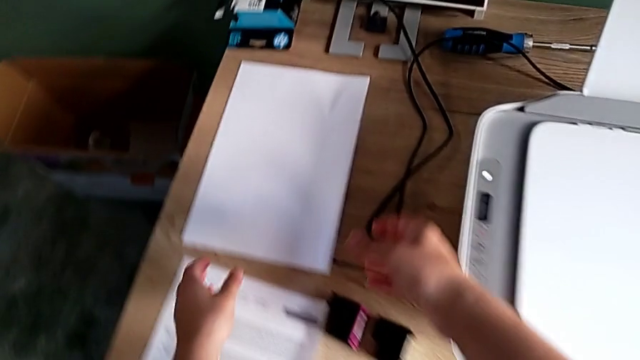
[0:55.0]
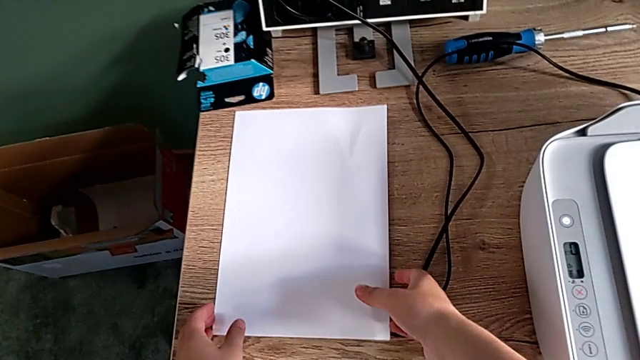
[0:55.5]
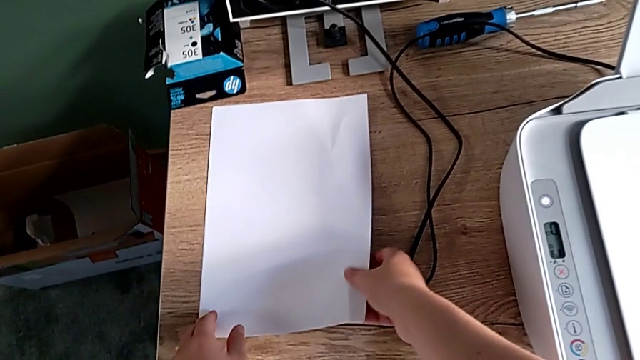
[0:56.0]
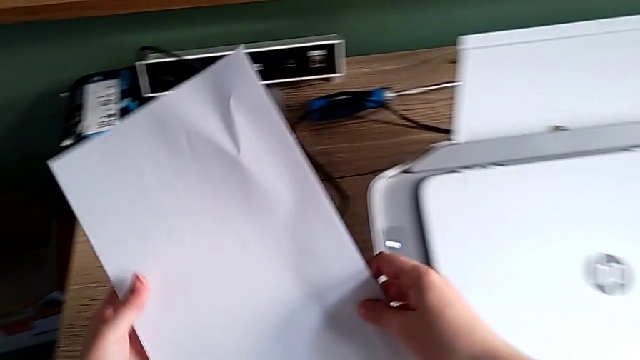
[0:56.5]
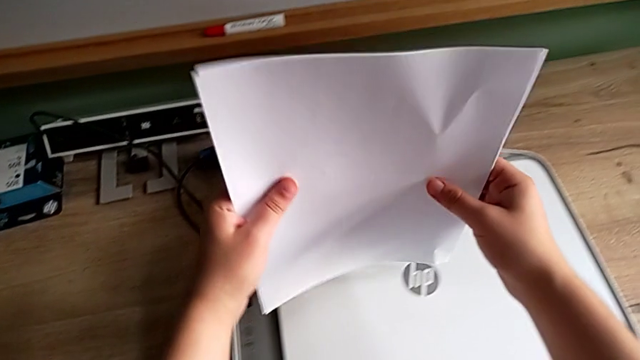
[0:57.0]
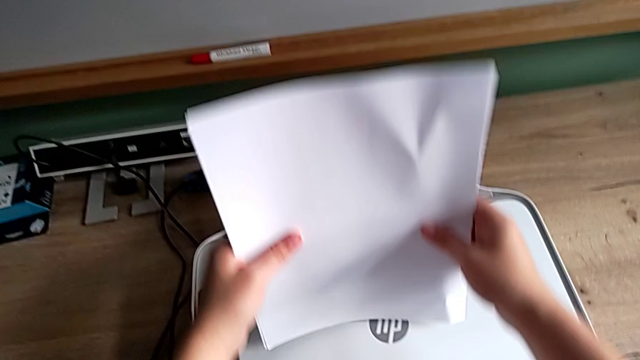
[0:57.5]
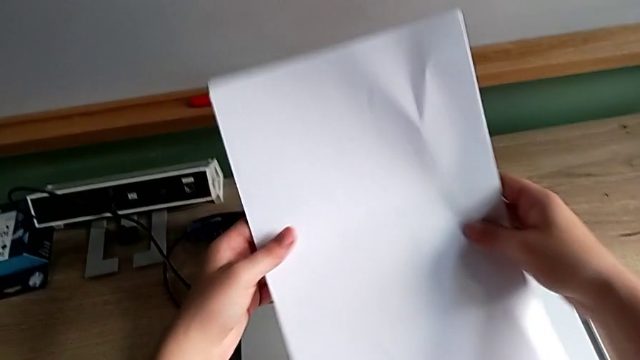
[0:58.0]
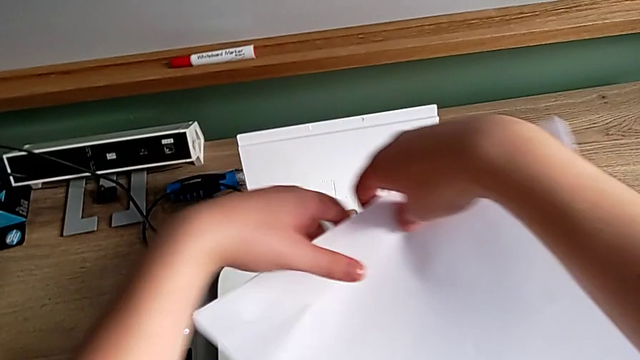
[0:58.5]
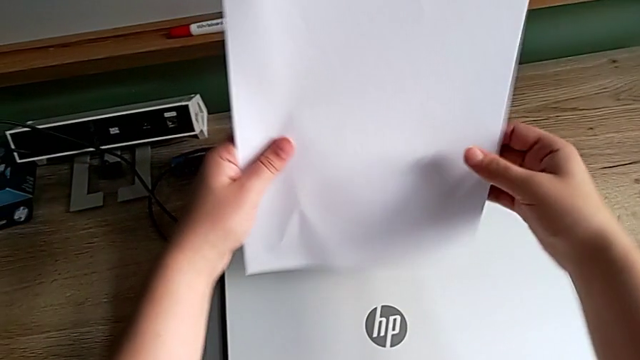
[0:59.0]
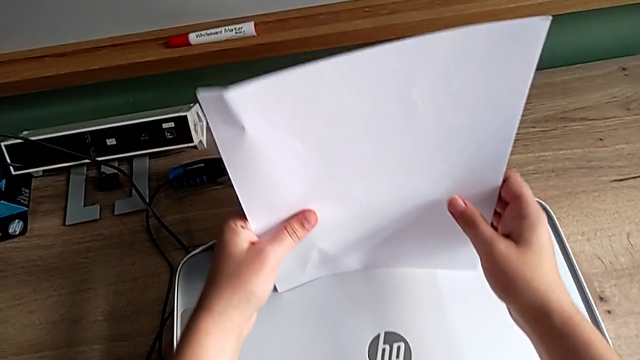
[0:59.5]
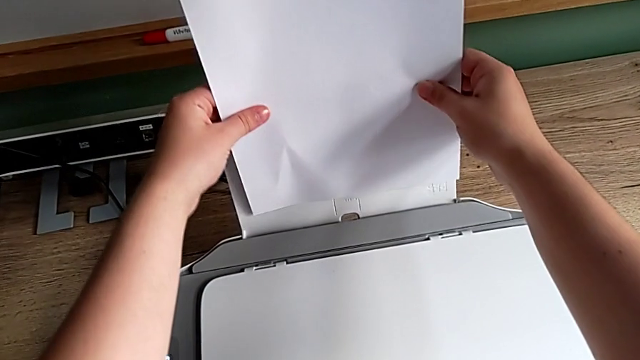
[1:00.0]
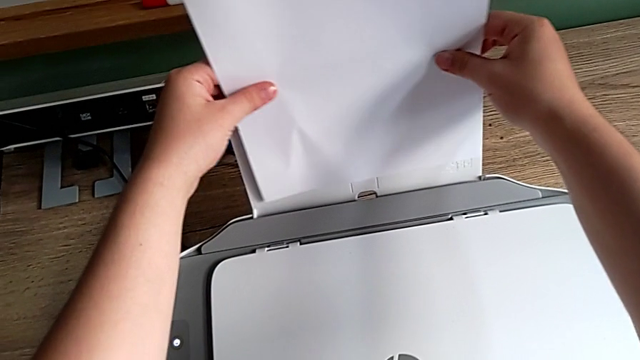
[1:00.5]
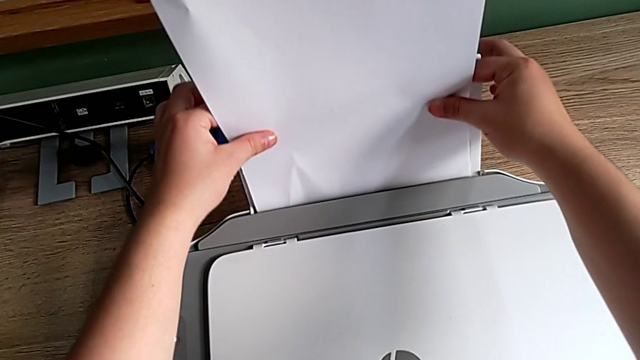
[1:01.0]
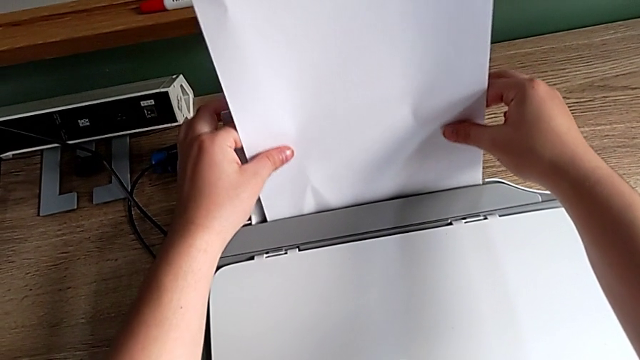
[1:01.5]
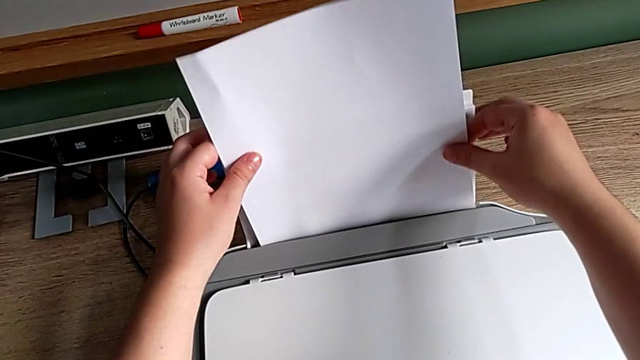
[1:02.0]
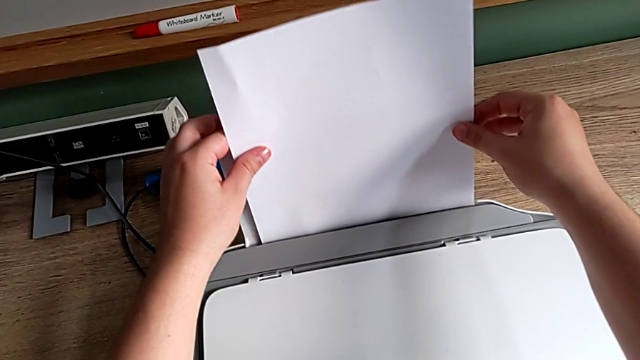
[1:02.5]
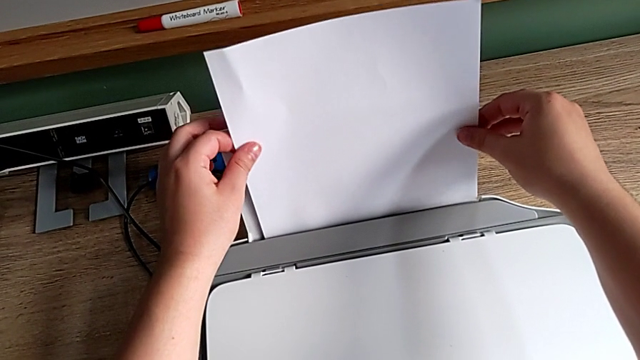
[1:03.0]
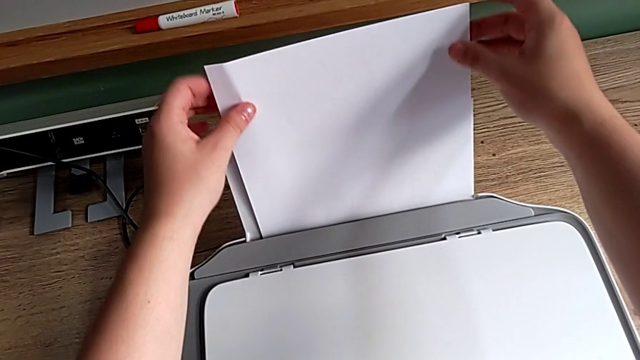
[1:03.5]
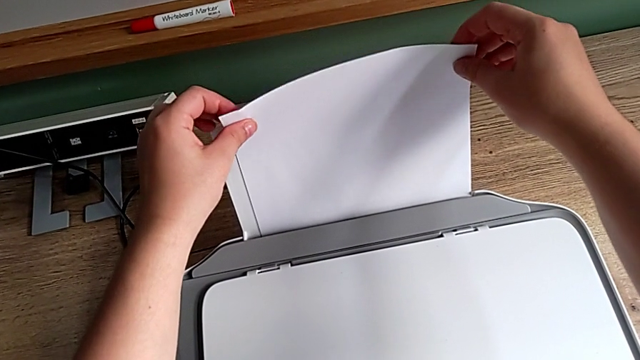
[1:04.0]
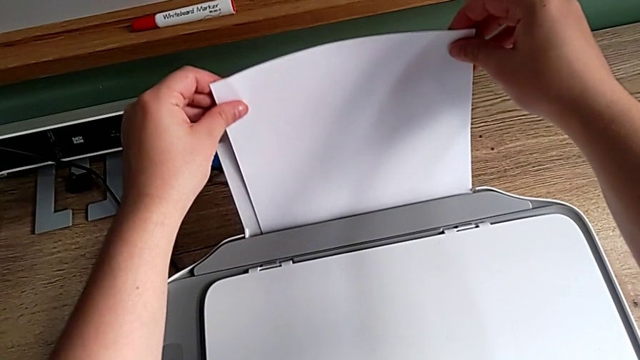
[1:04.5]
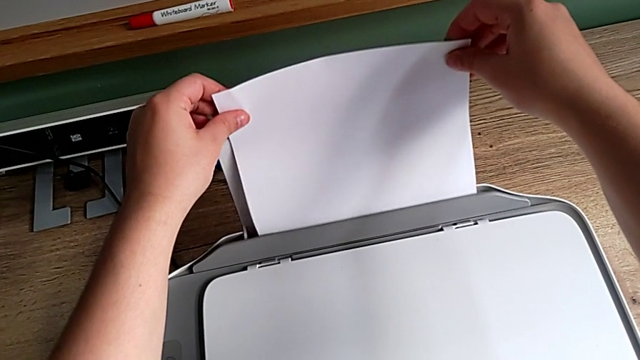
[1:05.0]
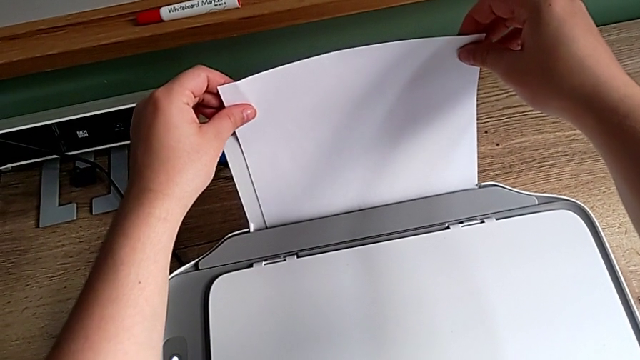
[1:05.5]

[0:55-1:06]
The camera wearer is loading a stack of papers into the printer. They lift the paper stack, flip it and load it.

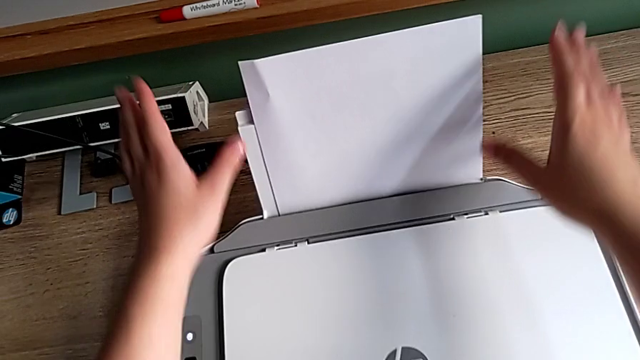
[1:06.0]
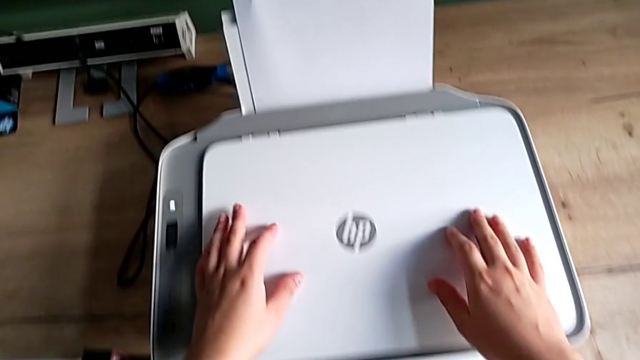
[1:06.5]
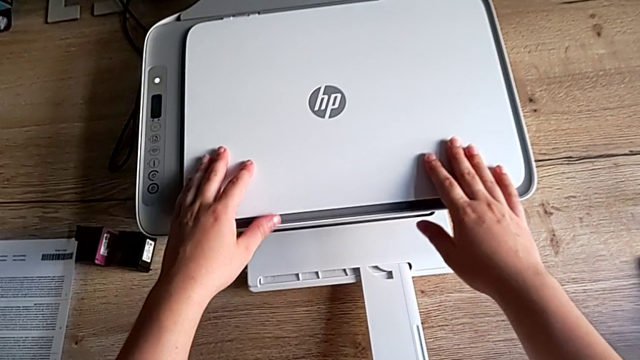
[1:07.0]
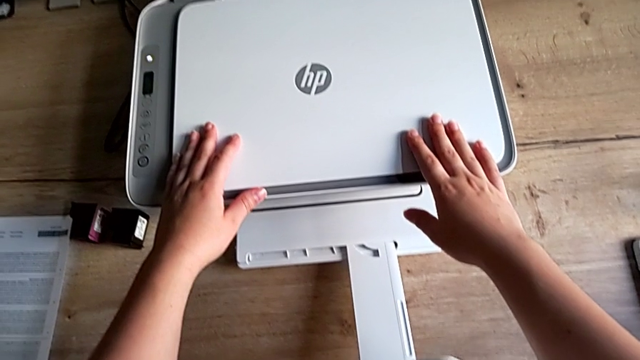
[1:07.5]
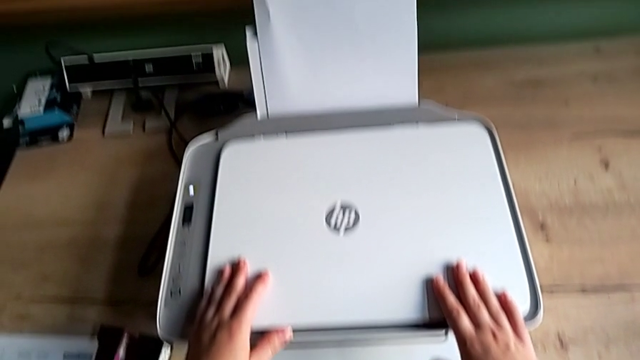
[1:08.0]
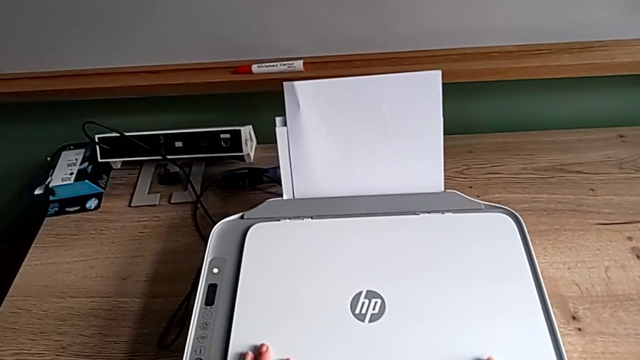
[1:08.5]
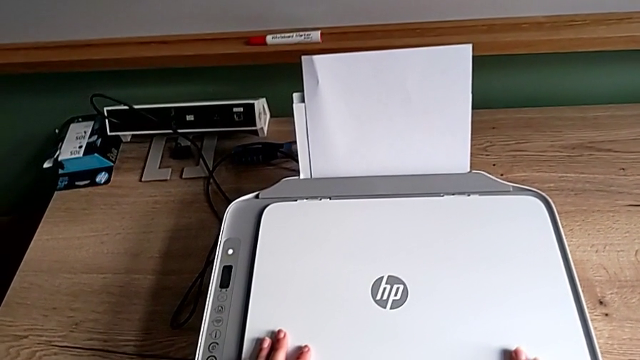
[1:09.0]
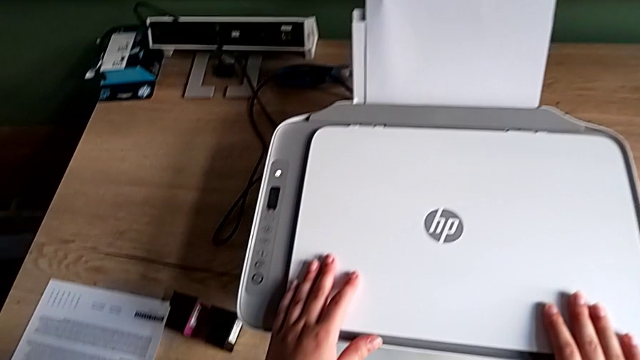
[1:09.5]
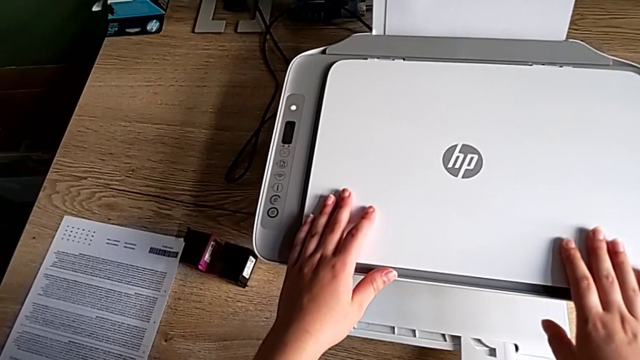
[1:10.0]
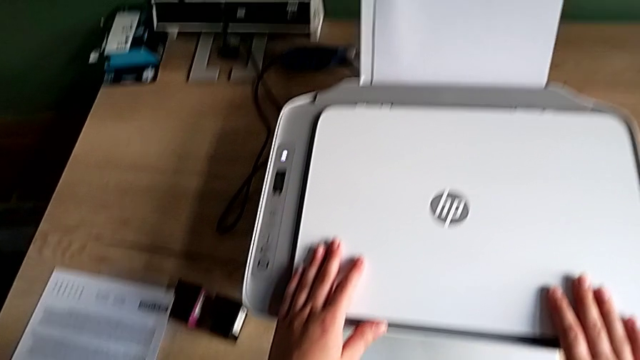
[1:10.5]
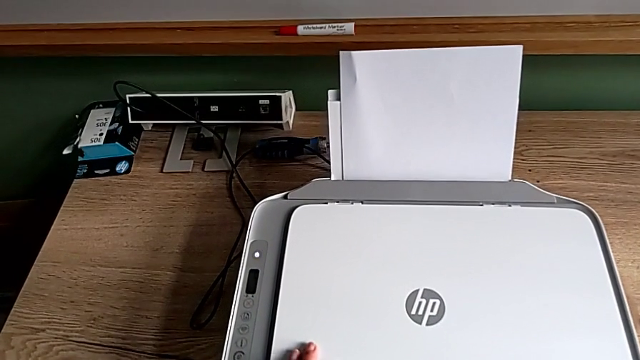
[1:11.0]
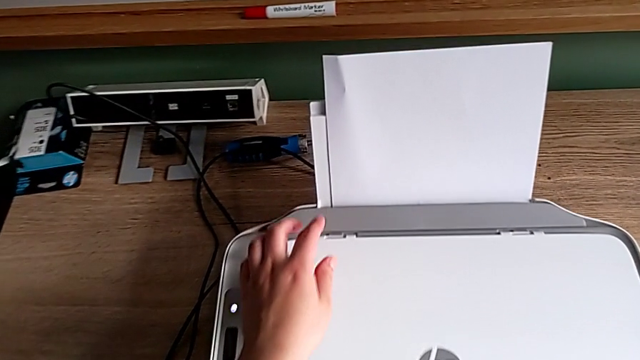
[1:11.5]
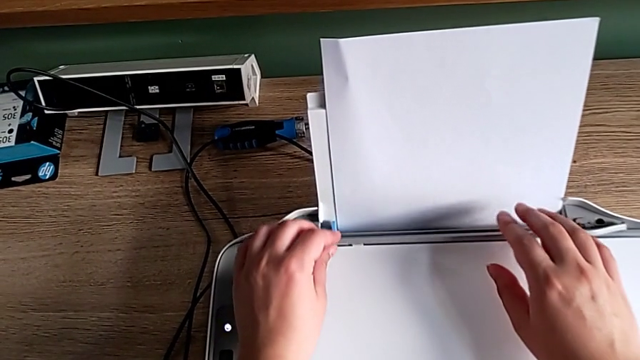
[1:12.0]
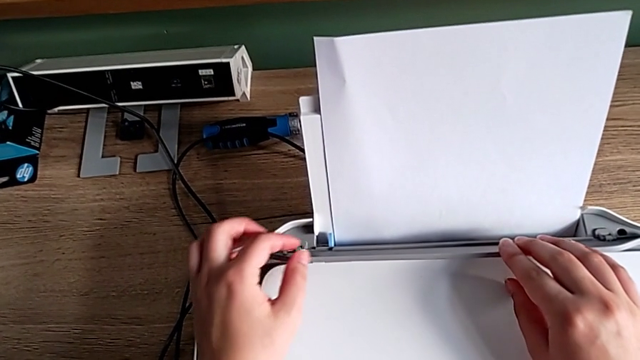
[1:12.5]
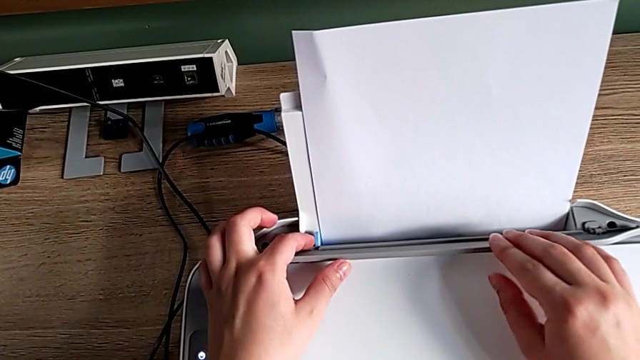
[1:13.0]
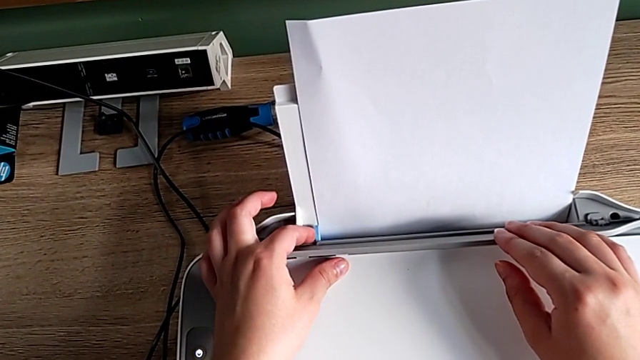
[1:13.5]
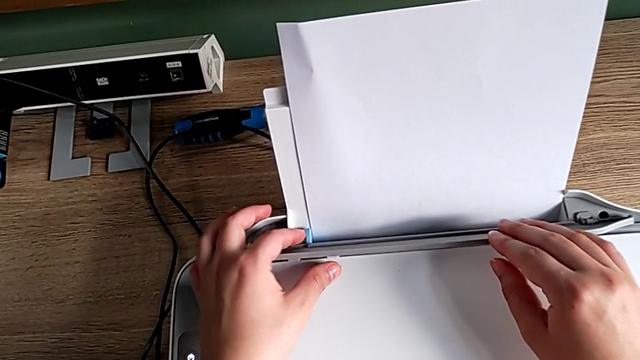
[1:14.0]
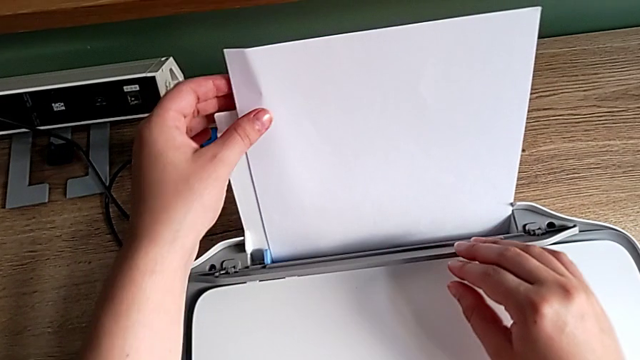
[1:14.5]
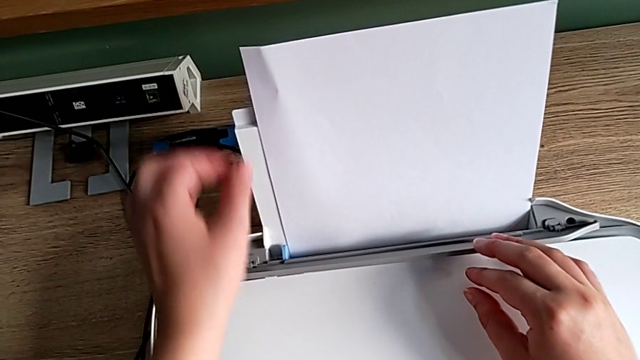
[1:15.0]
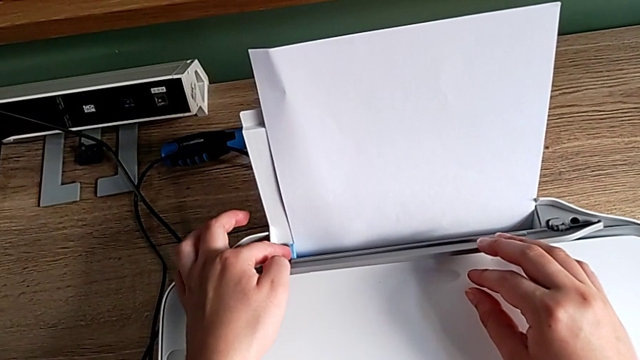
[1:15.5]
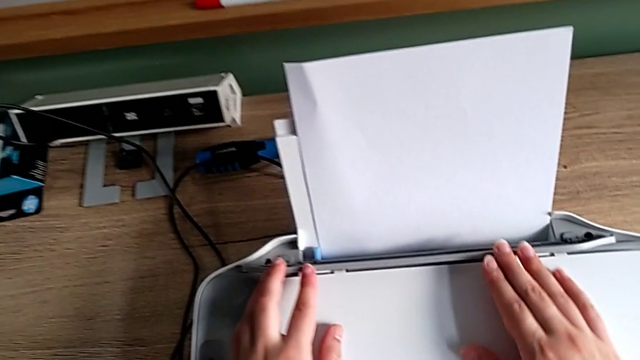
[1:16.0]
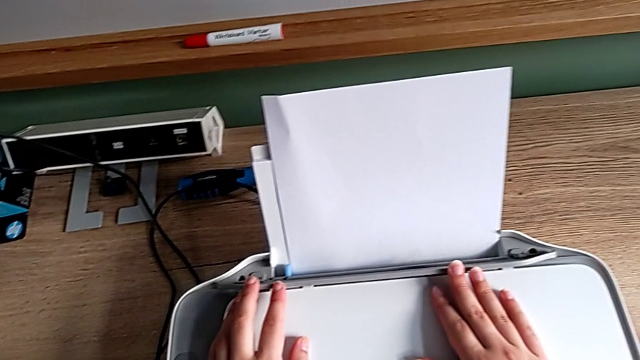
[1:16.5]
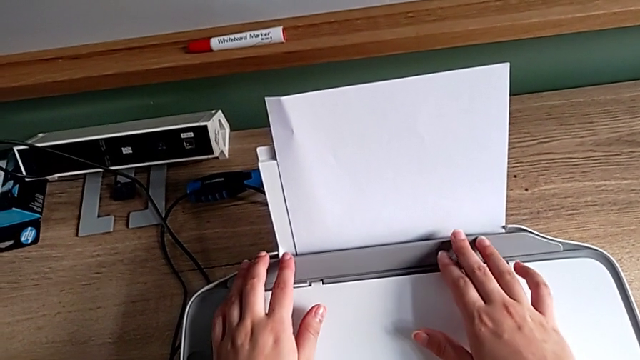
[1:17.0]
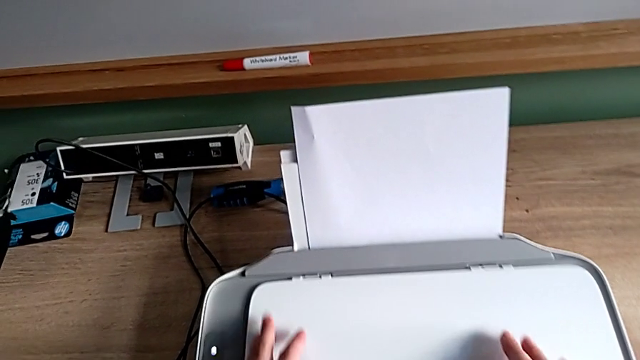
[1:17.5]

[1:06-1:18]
The camera wearer is loading a stack of papers into the printer. They touch the printer, open the paper tray, touch the blue tab, align the paper stack and touch the blue tab.
